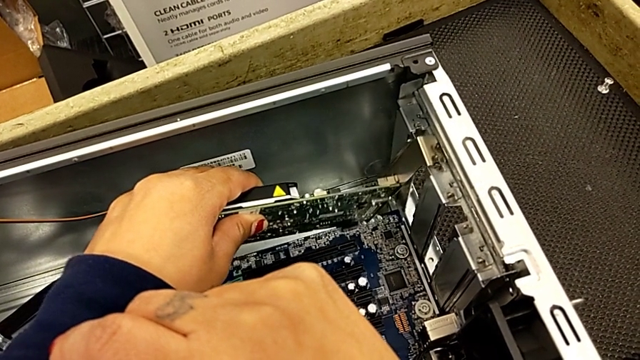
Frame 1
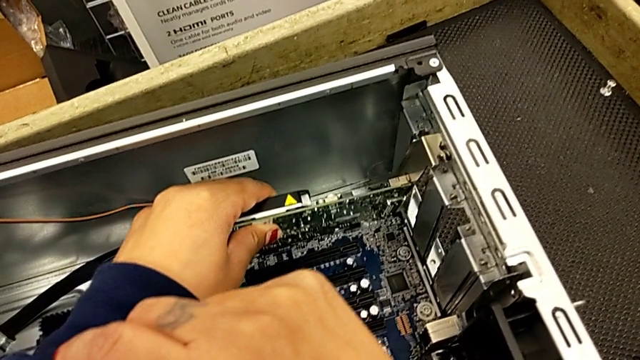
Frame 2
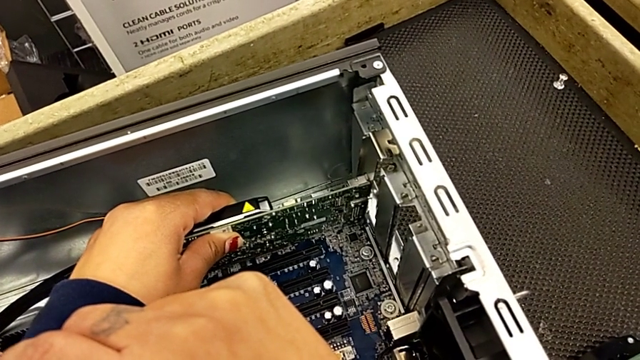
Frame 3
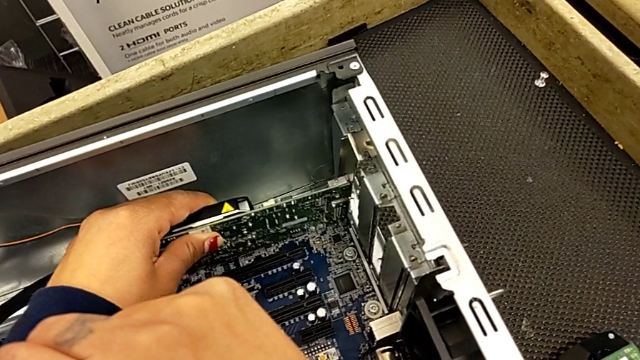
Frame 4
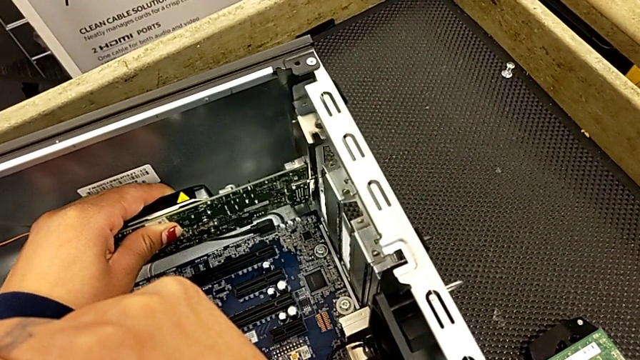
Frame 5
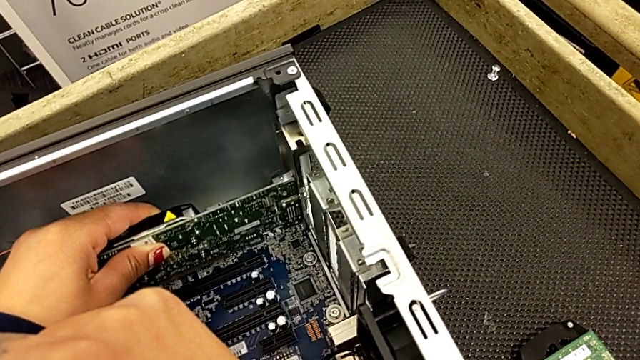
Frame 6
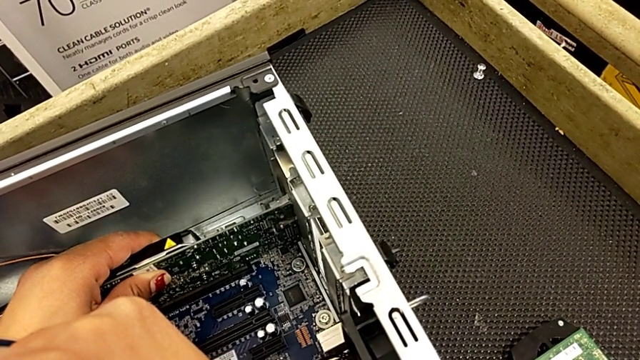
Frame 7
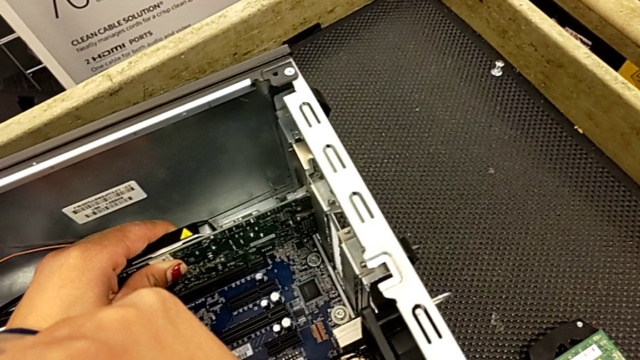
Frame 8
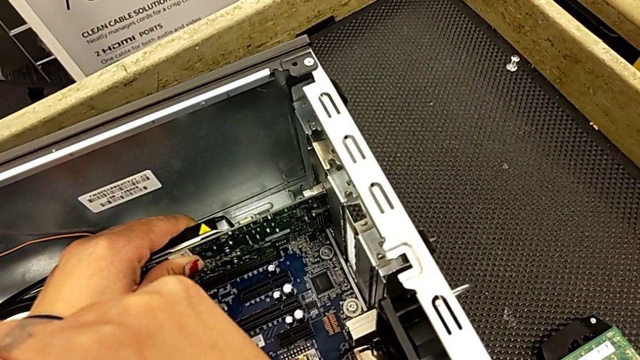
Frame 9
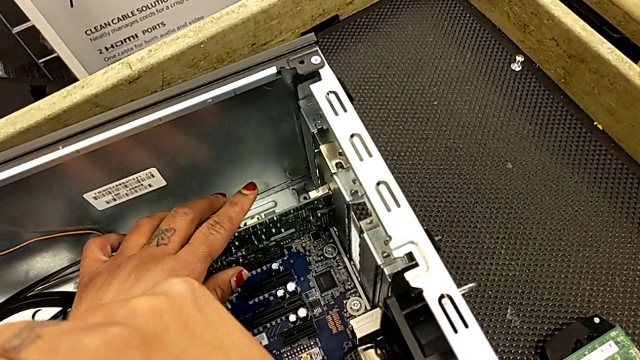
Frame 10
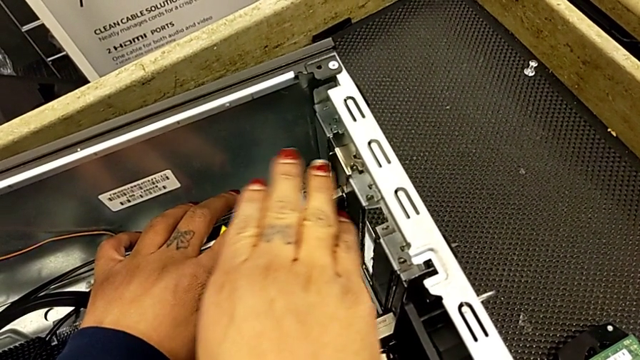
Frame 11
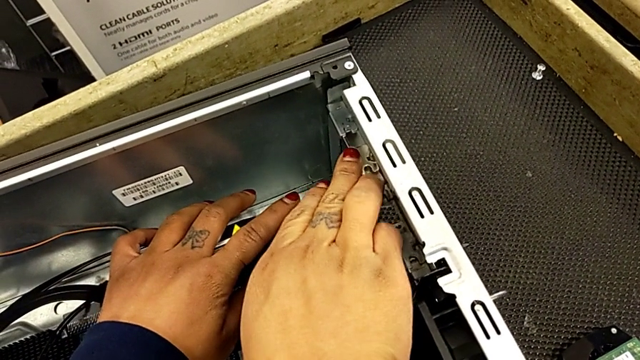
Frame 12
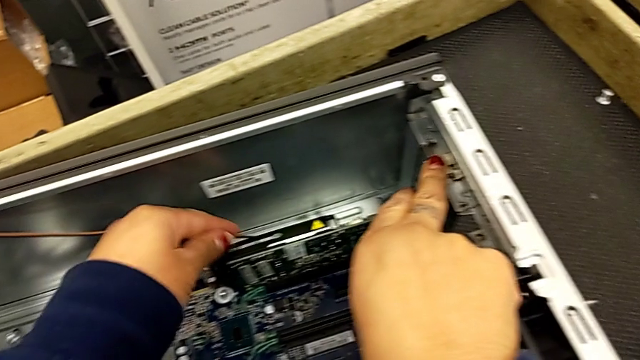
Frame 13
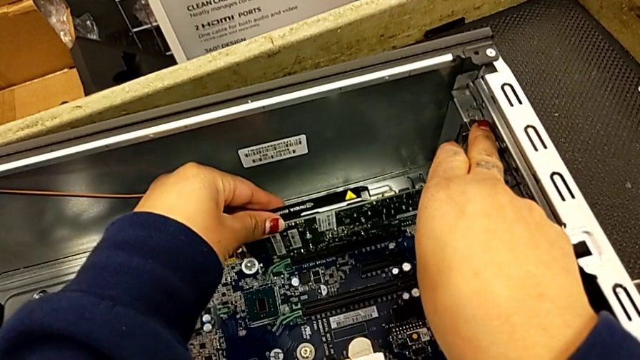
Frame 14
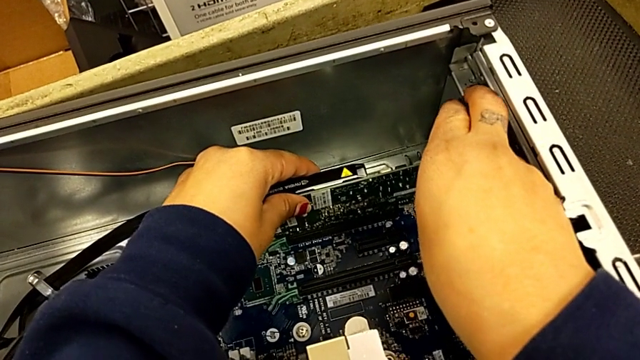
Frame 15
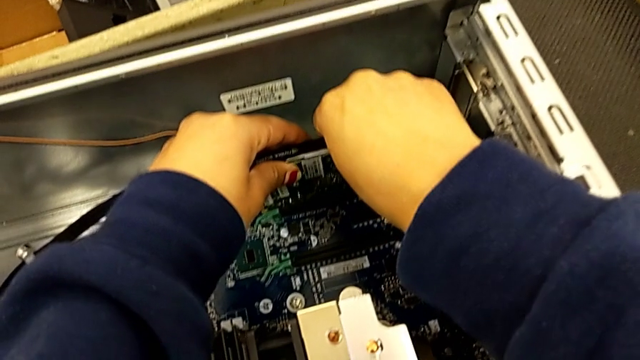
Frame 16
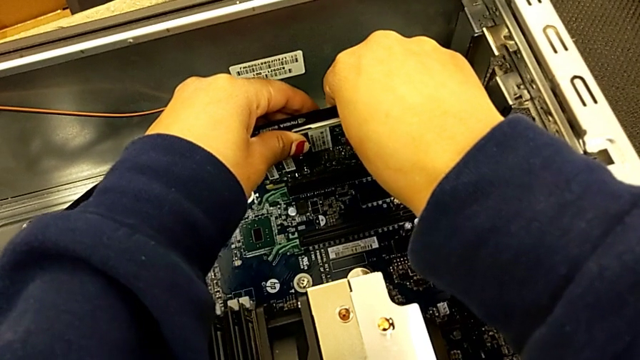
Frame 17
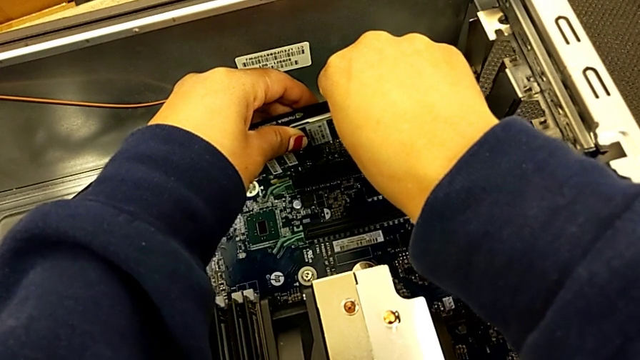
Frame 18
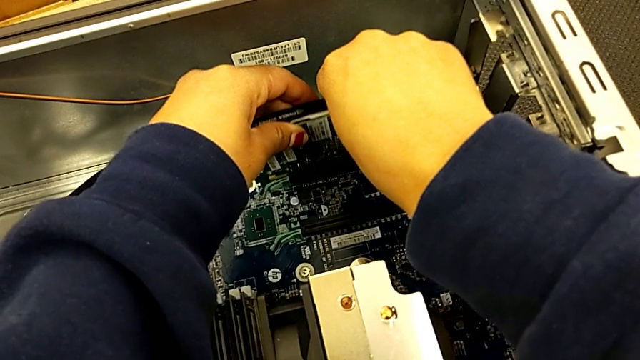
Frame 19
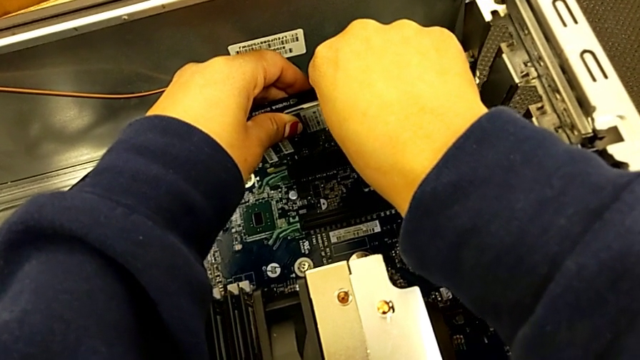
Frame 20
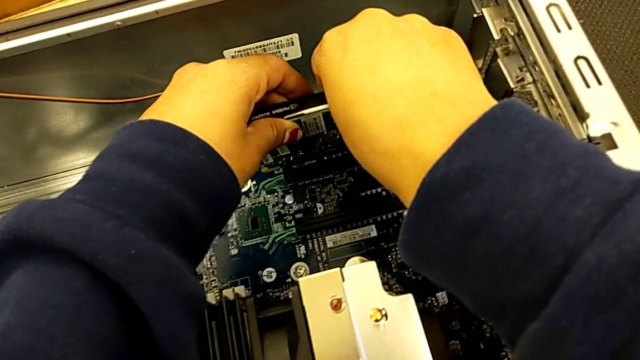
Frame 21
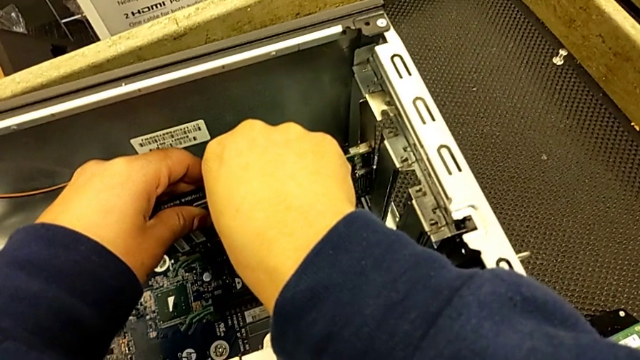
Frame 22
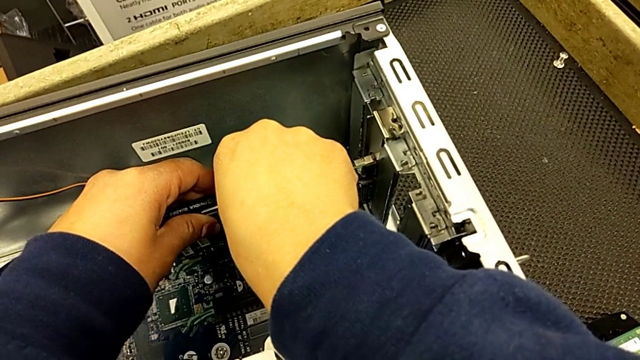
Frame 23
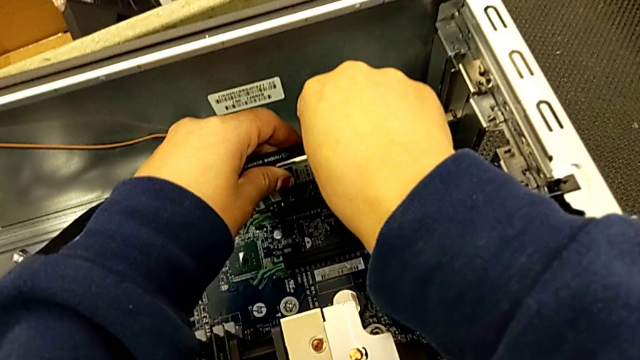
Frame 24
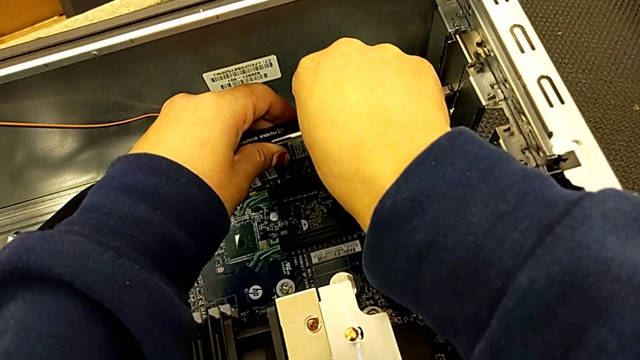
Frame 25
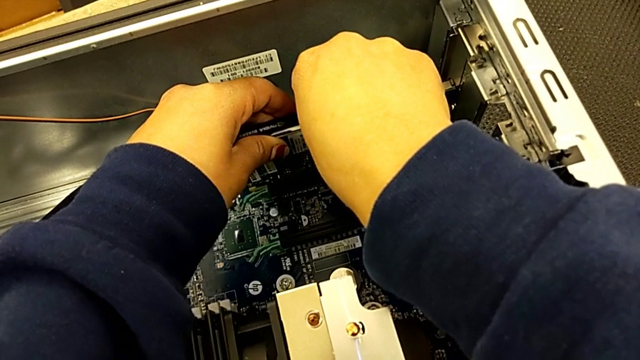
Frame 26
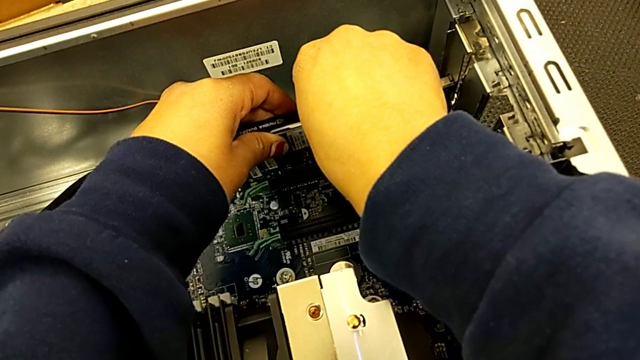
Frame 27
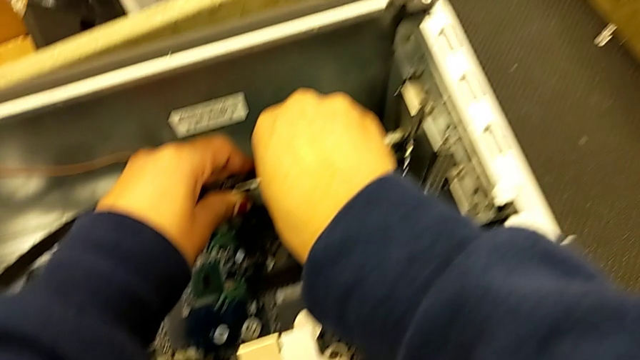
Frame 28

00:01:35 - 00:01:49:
The camera wearer is attaching the graphics cards to the computer tower. They insert the second graphic card.

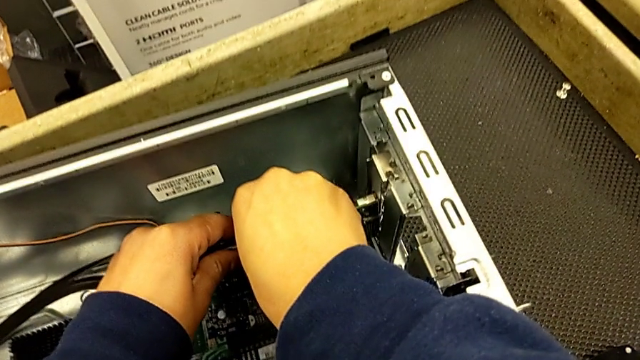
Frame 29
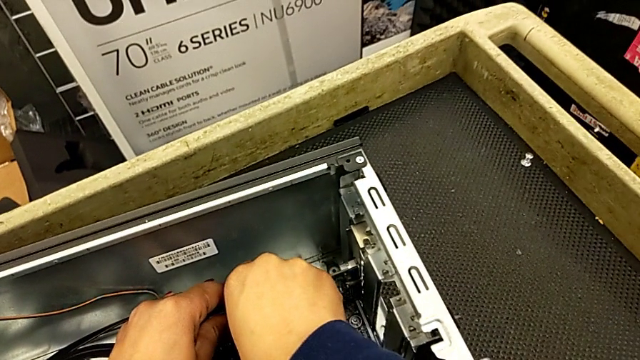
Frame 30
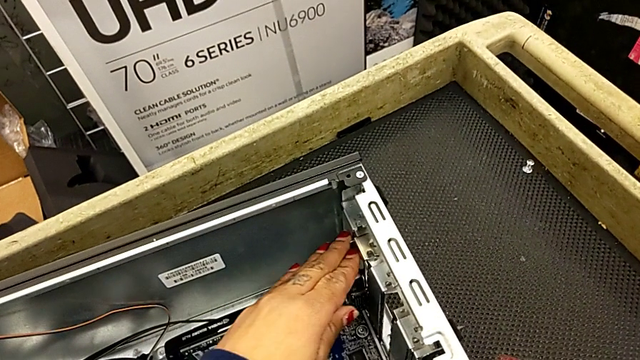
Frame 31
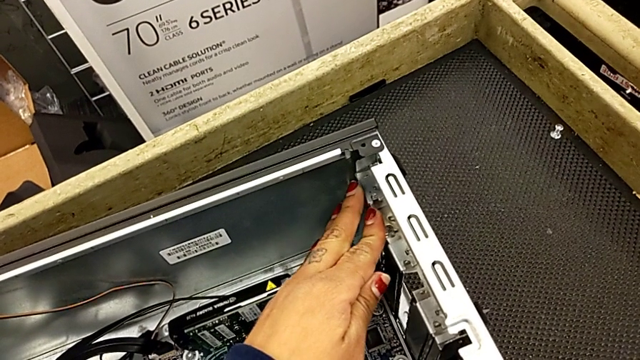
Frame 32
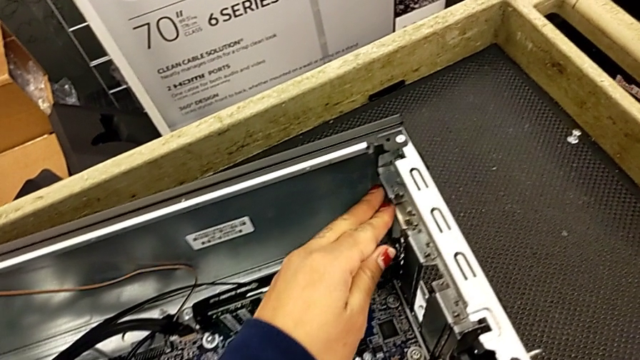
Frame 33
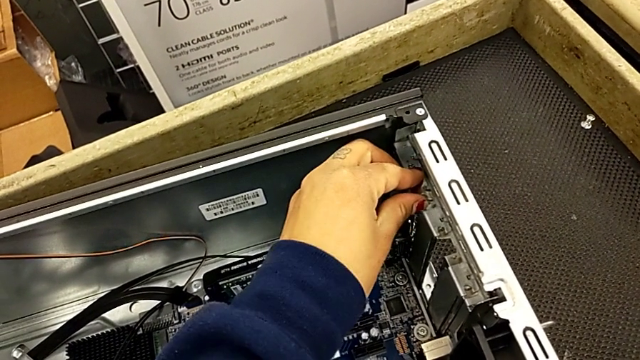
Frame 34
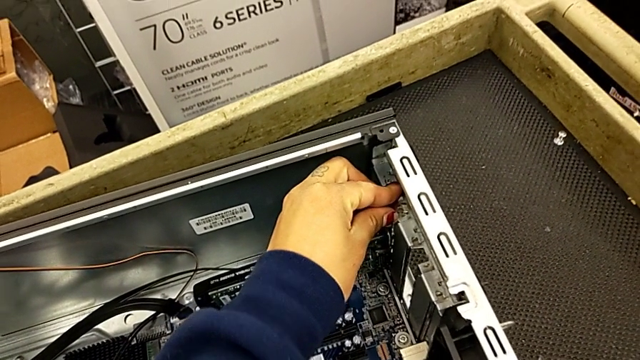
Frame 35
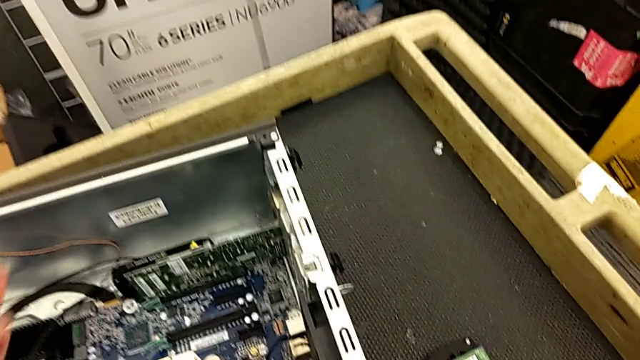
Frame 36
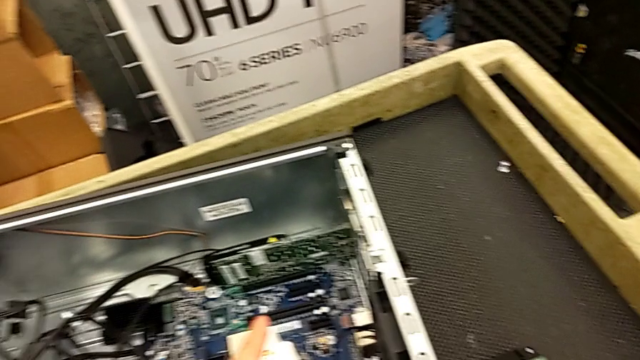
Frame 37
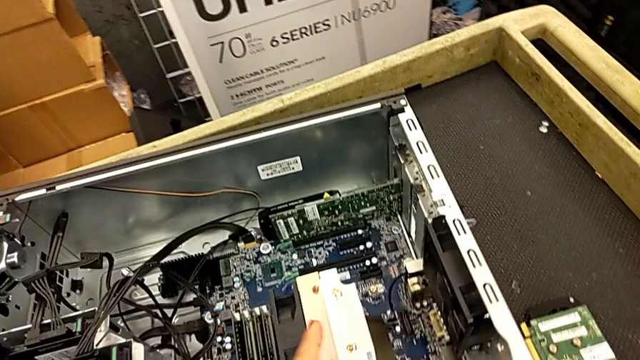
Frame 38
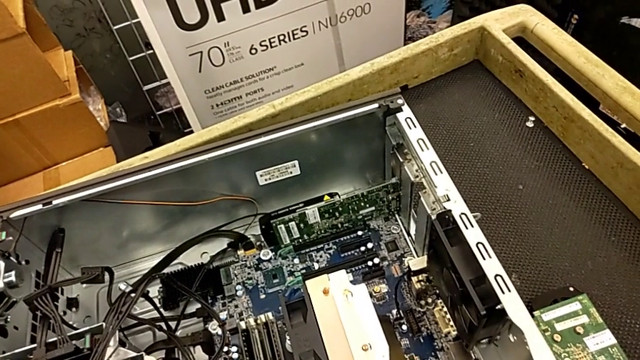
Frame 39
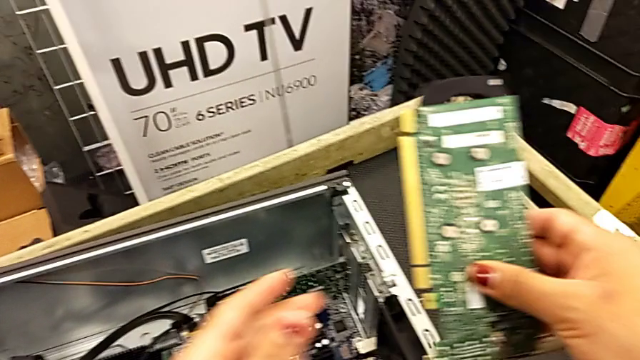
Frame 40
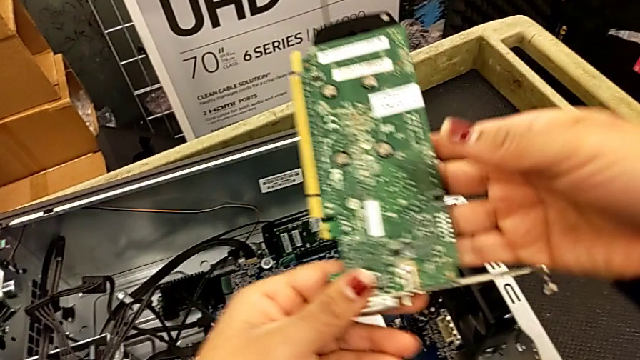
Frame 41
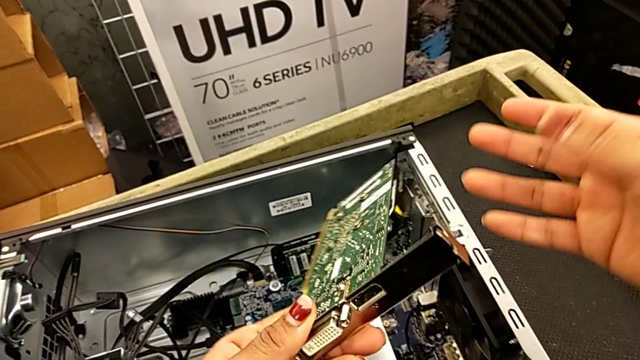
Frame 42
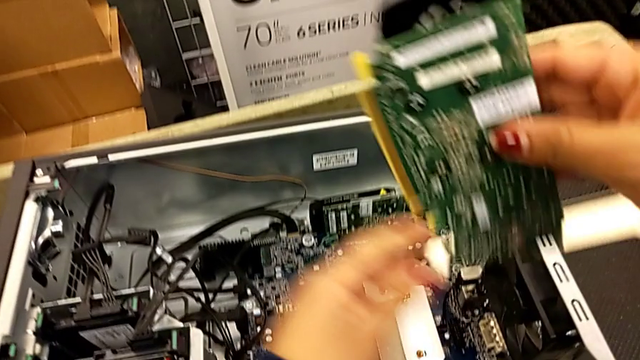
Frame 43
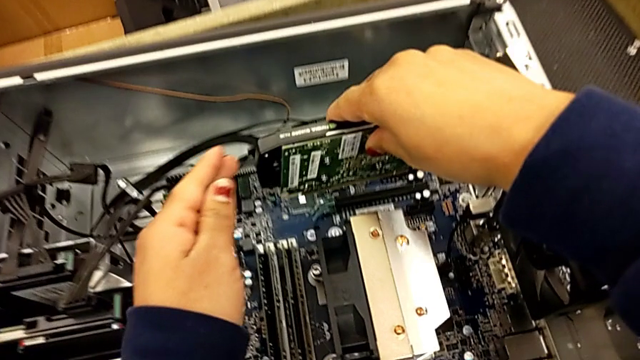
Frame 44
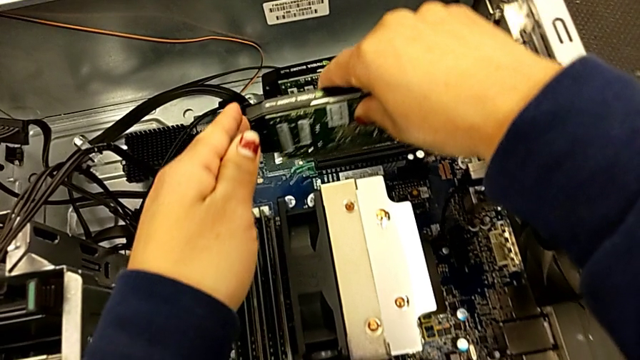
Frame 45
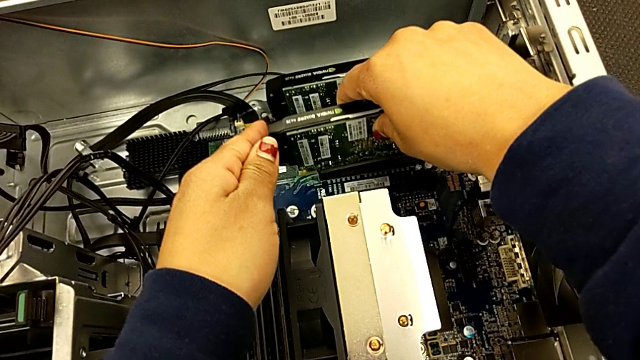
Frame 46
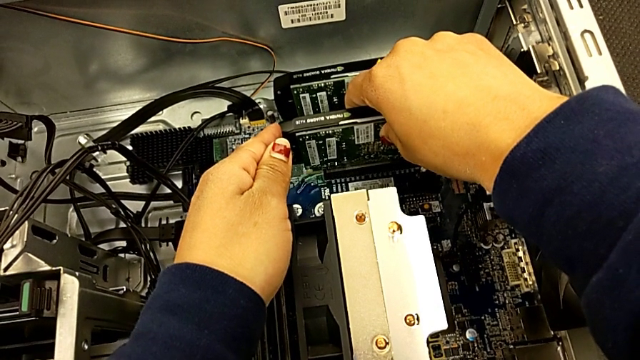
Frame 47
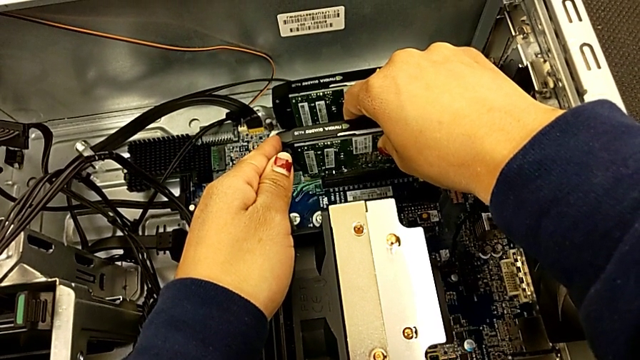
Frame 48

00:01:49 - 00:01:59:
The camera wearer is attaching the graphics cards to the computer tower. They assemble the second graphic card, grab the first graphic card and begin to insert it.
